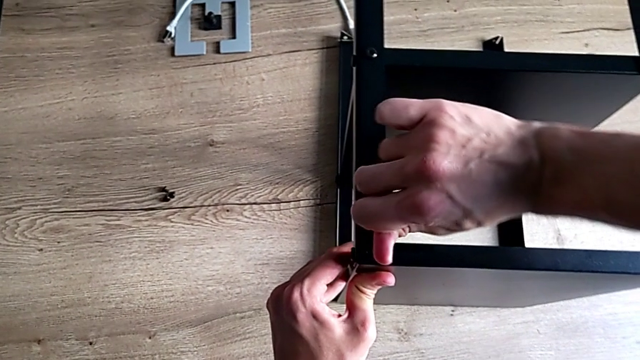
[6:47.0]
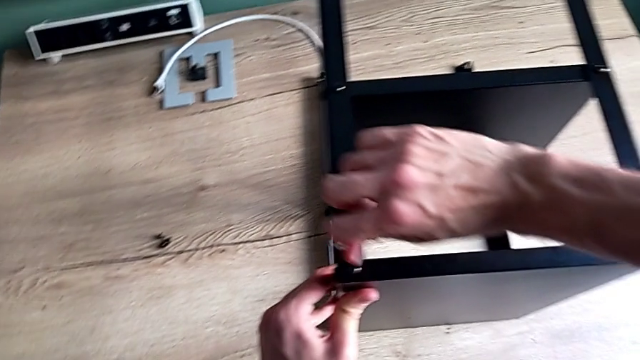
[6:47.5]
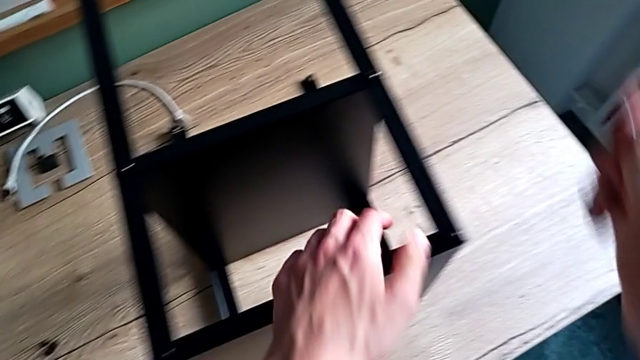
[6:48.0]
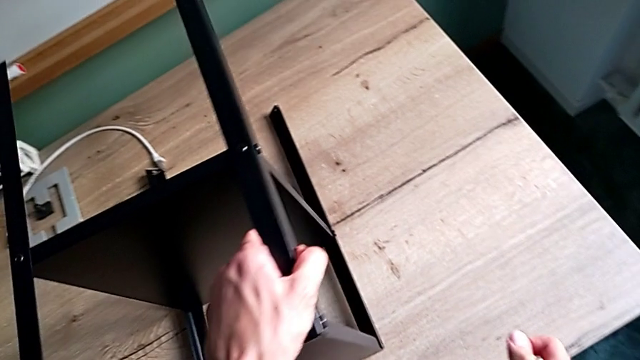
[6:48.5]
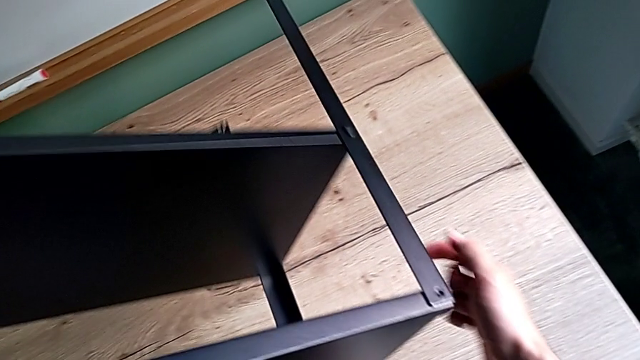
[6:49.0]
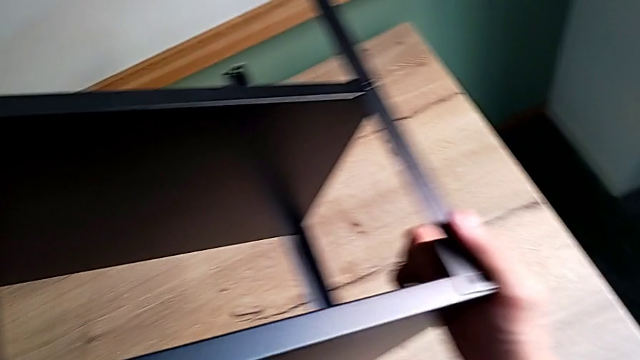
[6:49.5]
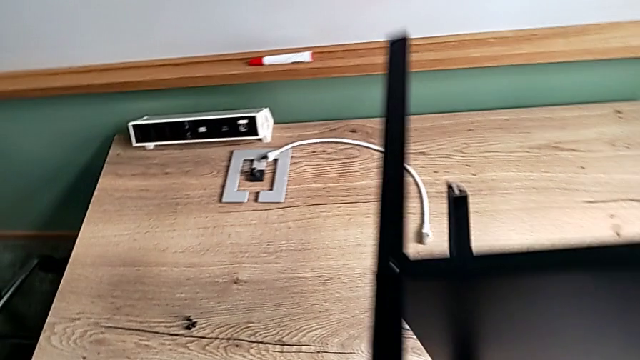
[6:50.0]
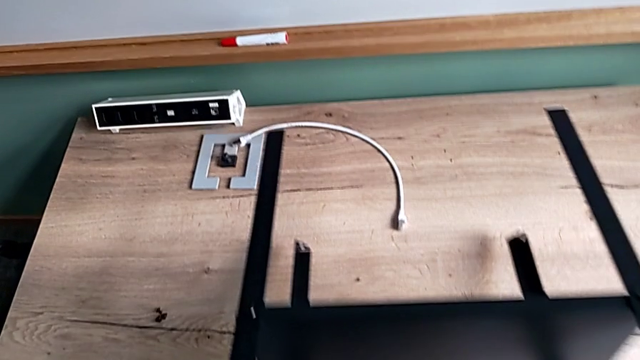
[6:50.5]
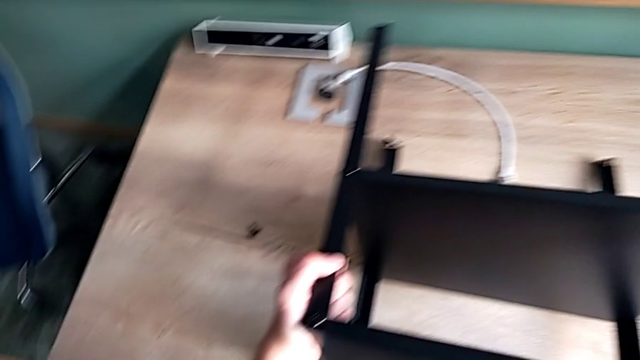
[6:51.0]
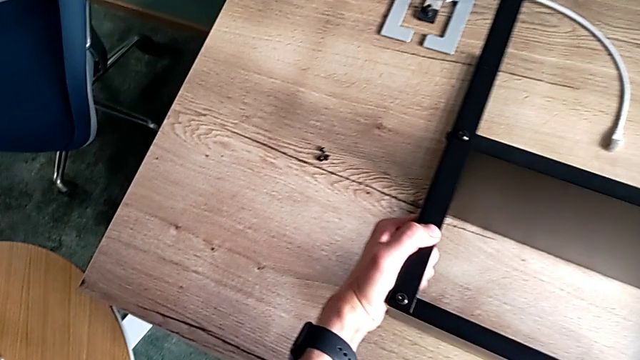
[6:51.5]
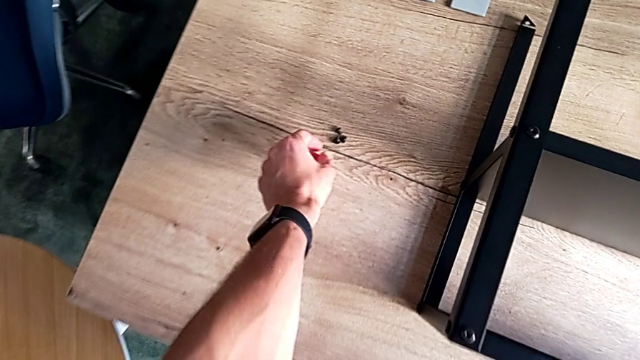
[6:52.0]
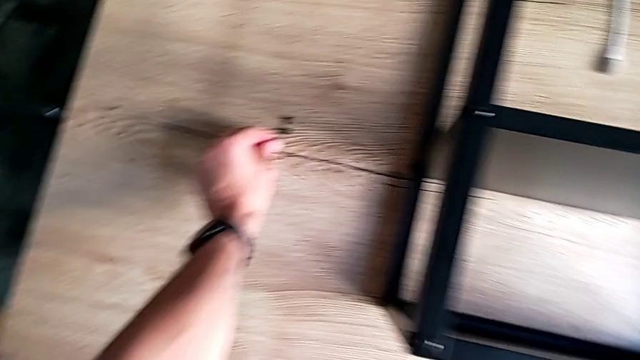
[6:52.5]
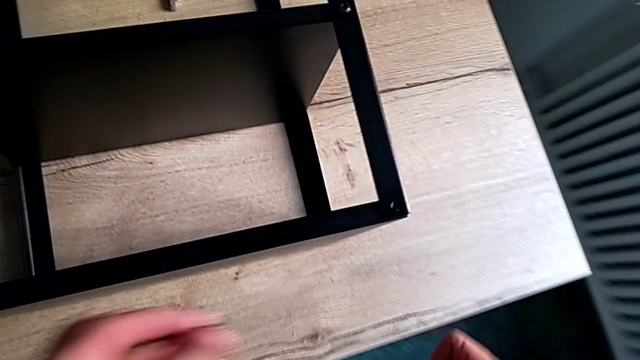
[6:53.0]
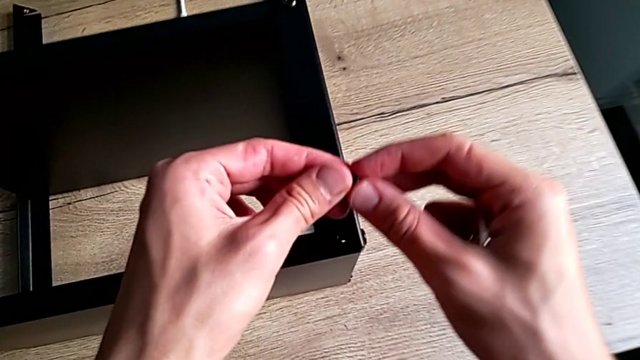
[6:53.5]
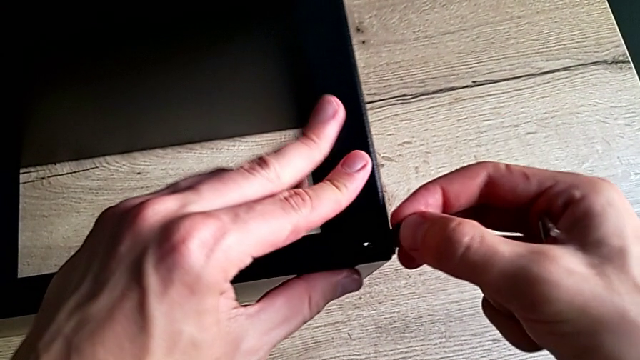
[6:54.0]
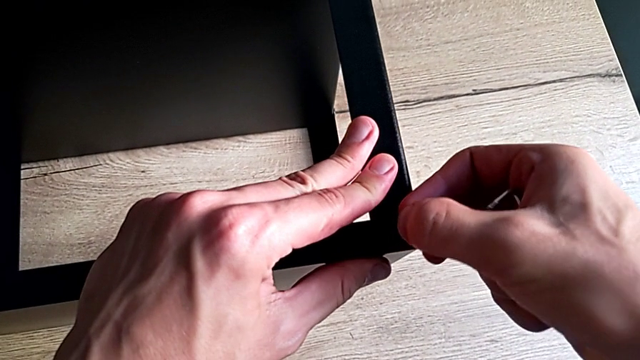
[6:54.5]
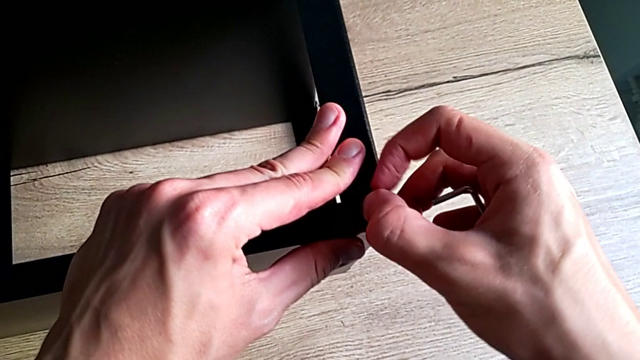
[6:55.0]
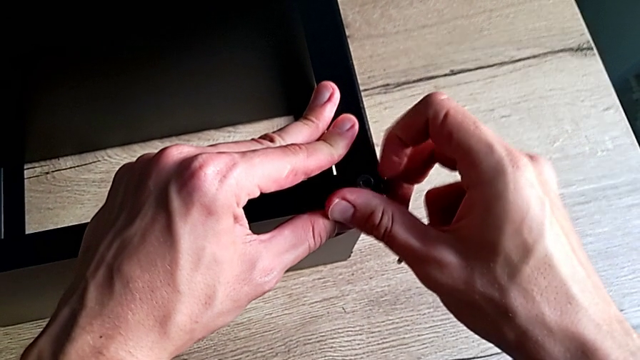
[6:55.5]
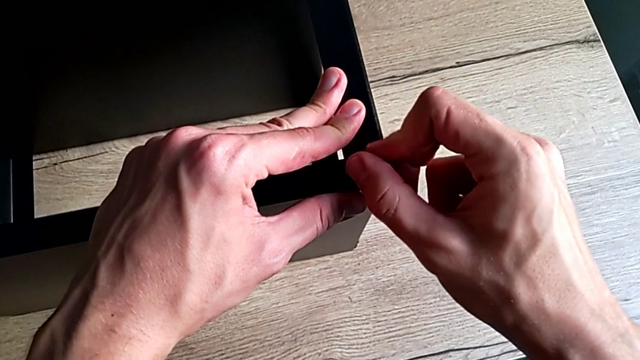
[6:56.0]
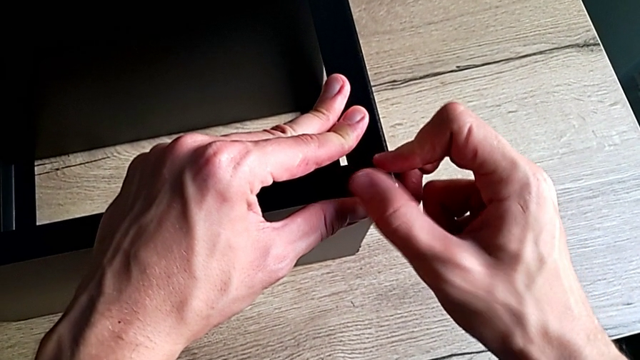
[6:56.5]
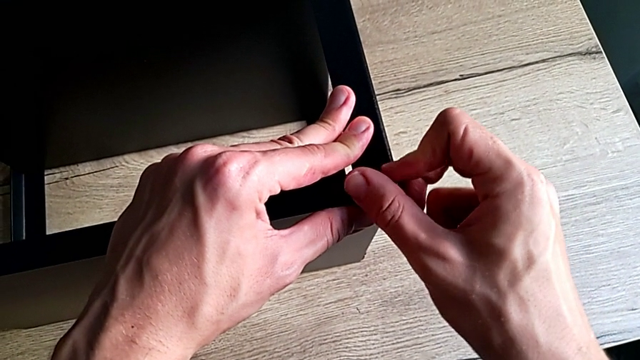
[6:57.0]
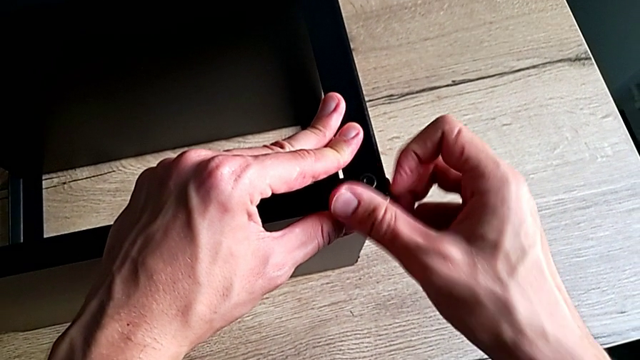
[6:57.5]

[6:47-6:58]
The camera wearer is screwing the last screws into the table. They withdraw the Allen wrench, rotate the nightstand, grab the hex socket head, insert it and screw it.

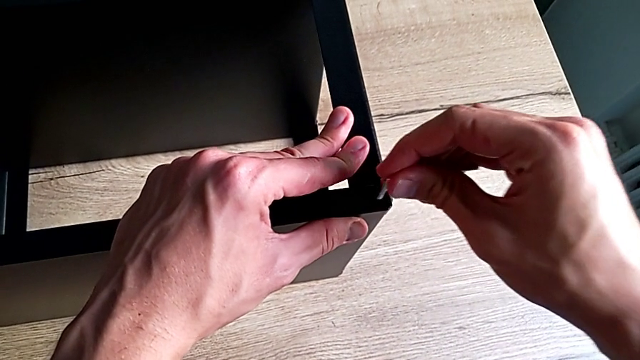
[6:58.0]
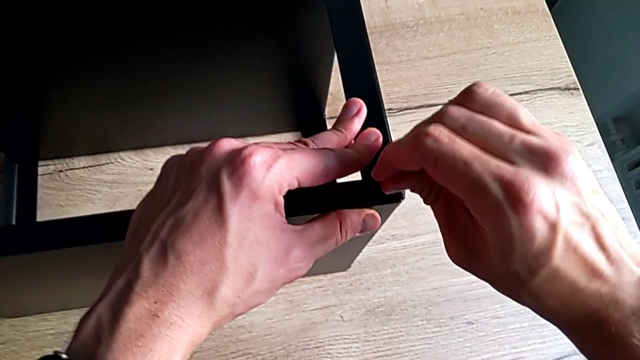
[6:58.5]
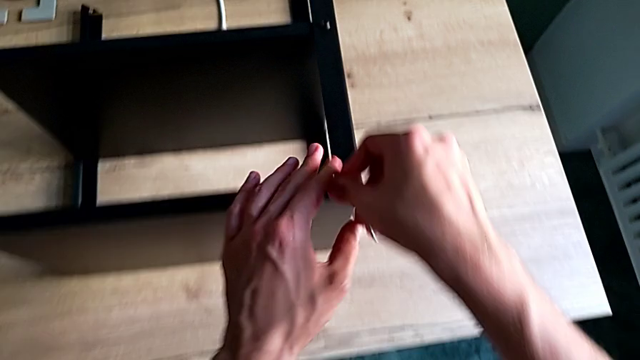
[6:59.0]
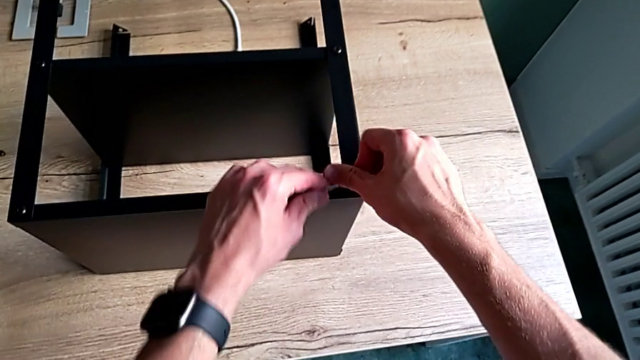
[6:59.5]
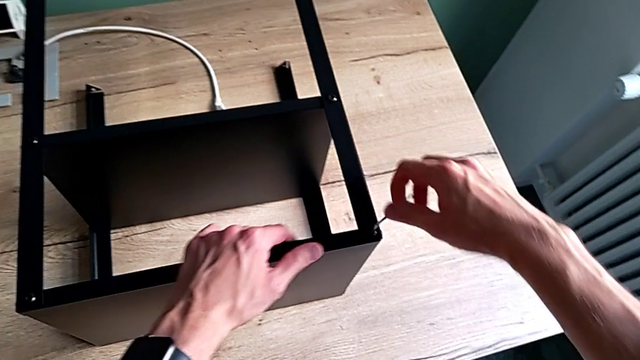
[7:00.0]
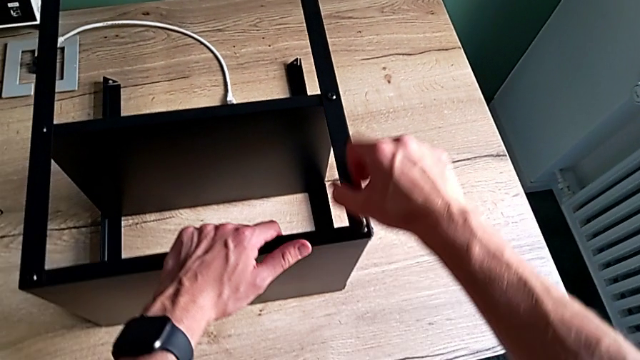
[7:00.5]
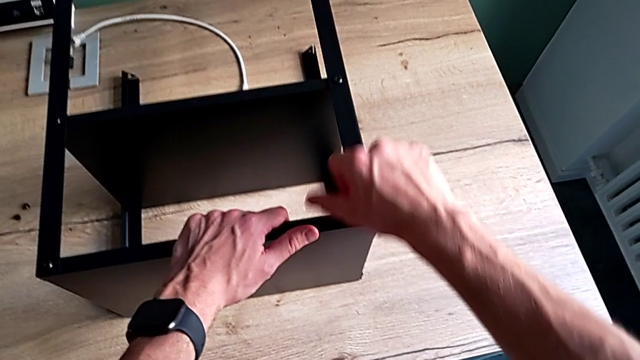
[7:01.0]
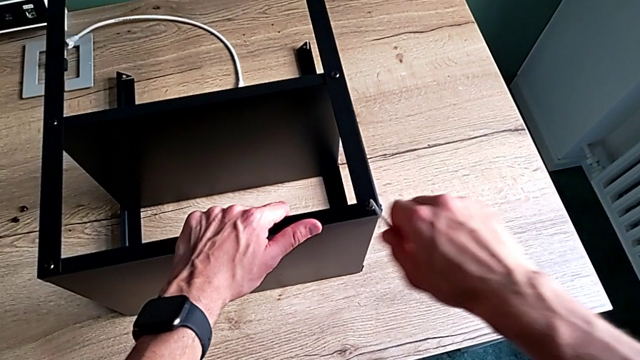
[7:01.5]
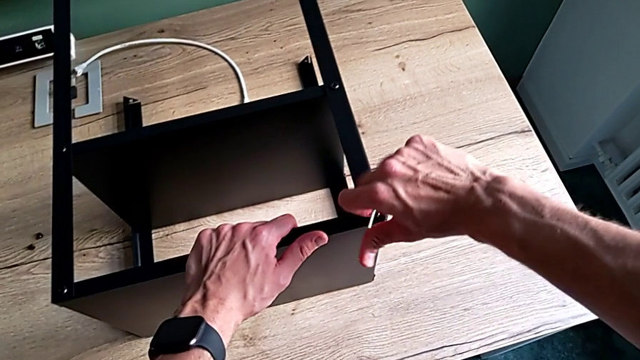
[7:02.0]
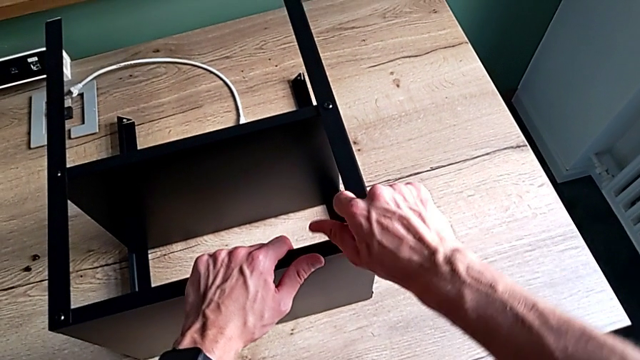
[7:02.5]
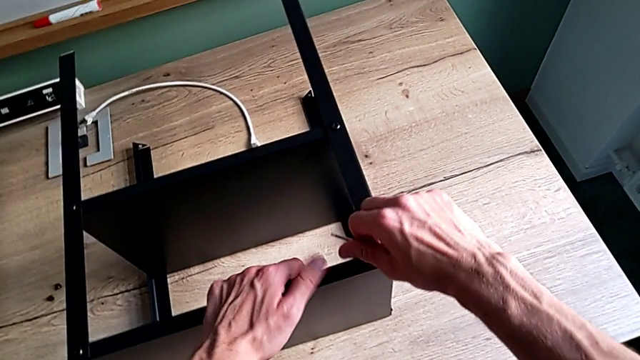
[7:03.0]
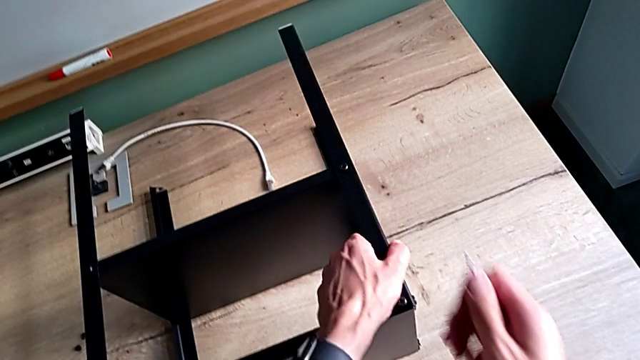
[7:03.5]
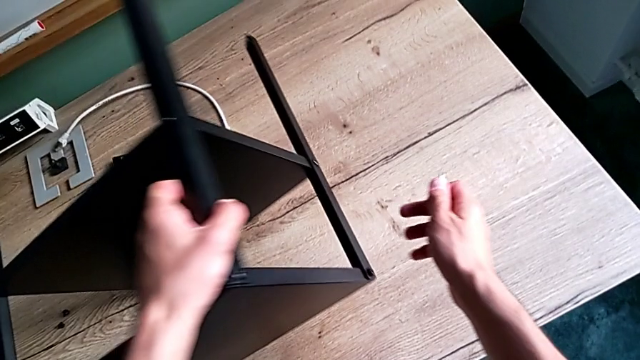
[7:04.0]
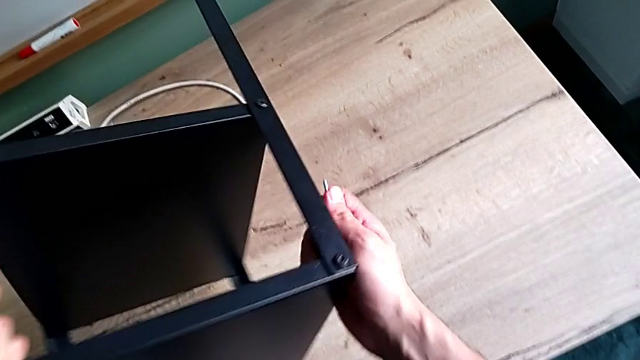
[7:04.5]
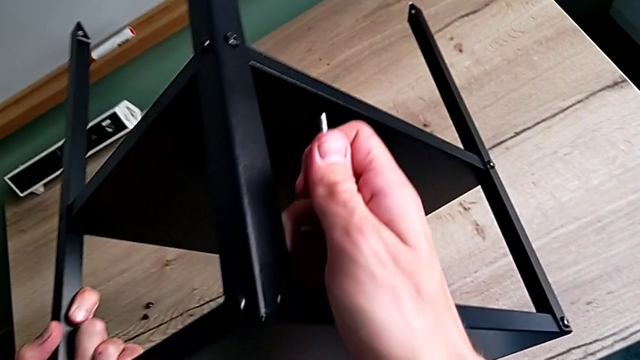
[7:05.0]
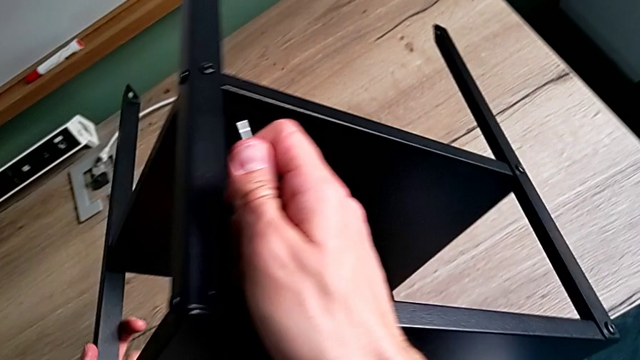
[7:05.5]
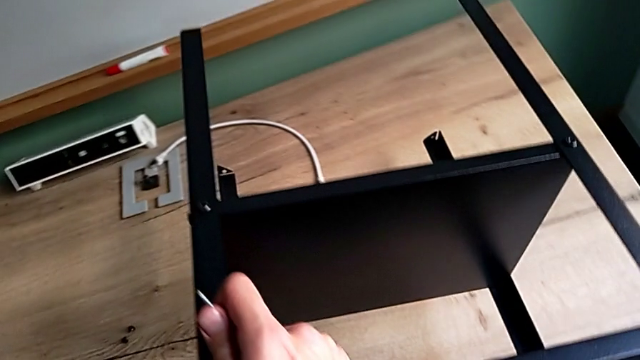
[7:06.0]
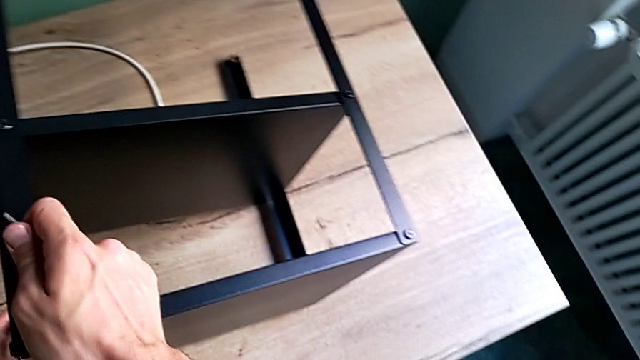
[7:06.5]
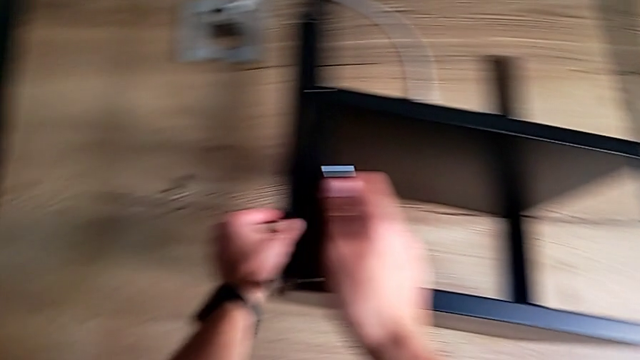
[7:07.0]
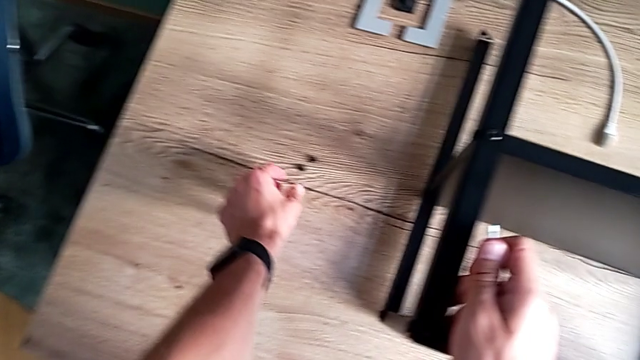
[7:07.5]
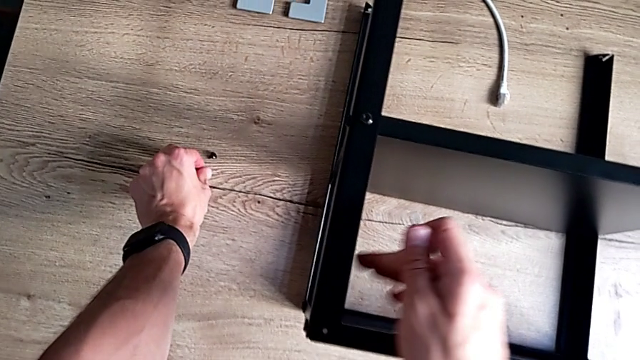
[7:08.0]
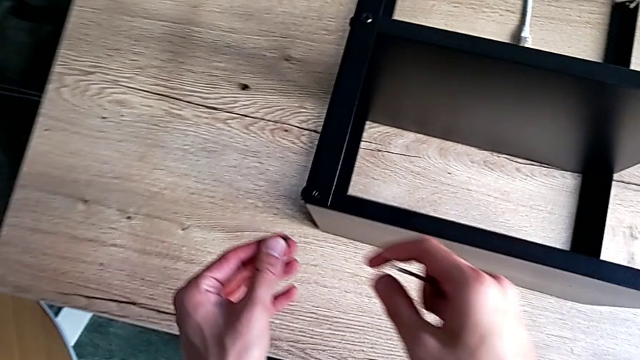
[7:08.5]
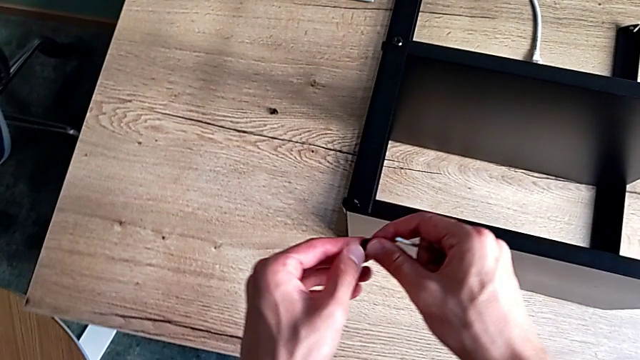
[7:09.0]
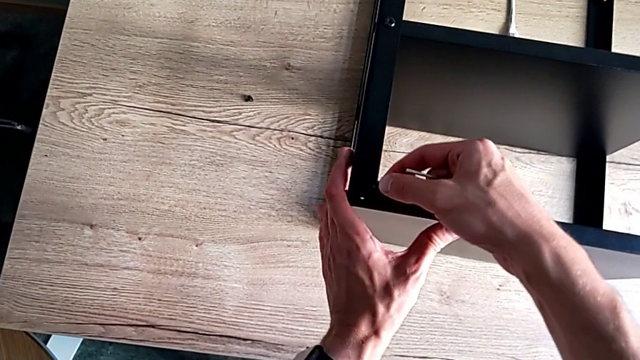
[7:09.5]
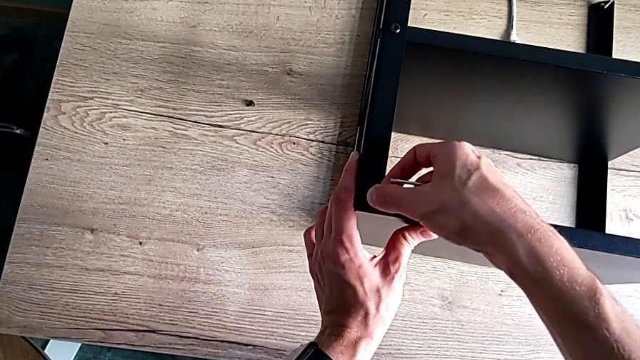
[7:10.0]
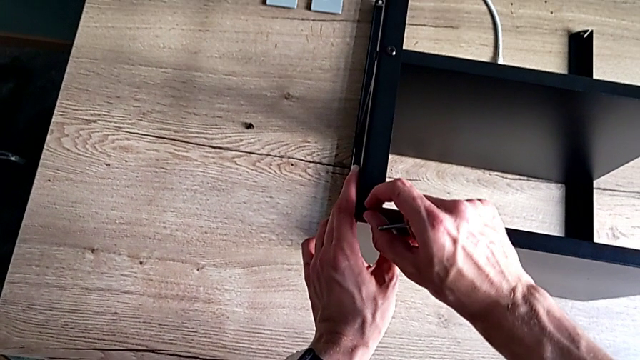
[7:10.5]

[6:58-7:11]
The camera wearer is screwing the last screws into the table. They insert the Allen wrench, rotate it, withdraw it, rotate the nightstand, grab the hex socket head and insert it.
